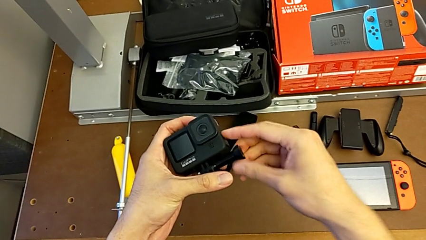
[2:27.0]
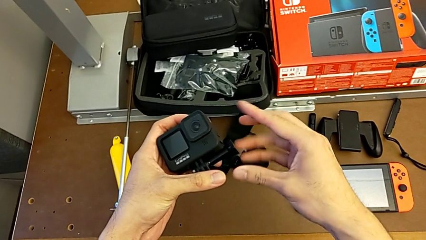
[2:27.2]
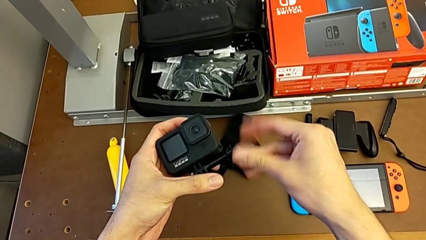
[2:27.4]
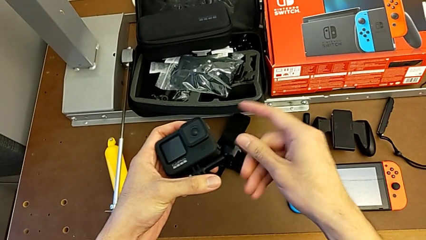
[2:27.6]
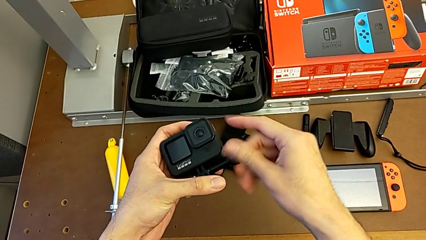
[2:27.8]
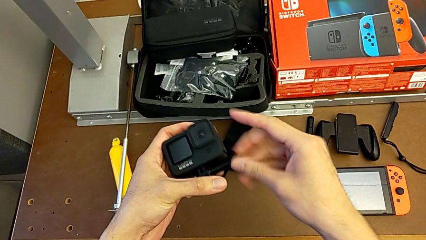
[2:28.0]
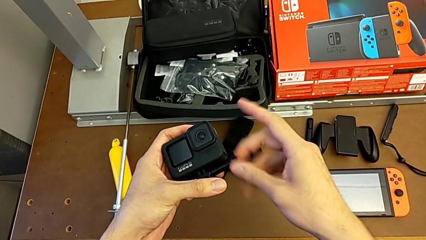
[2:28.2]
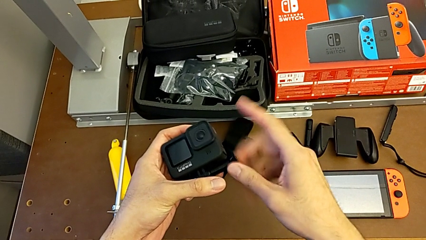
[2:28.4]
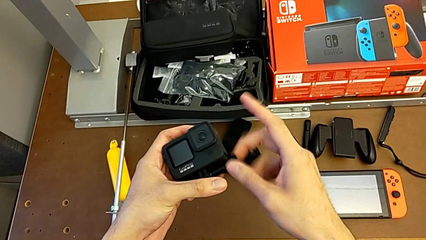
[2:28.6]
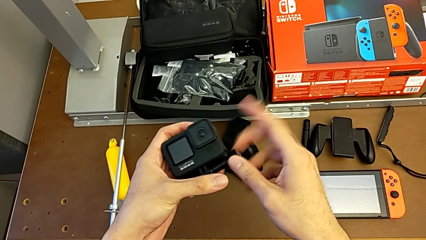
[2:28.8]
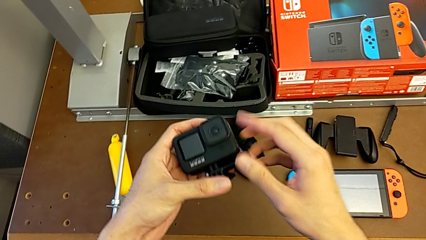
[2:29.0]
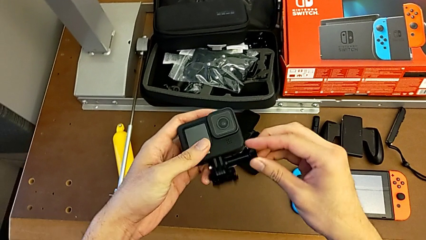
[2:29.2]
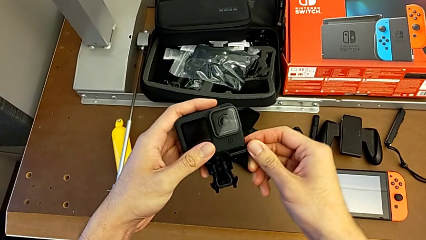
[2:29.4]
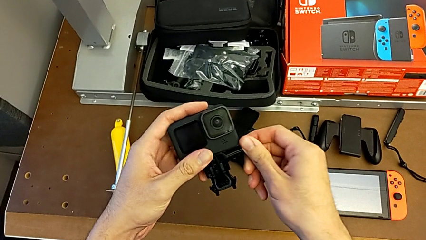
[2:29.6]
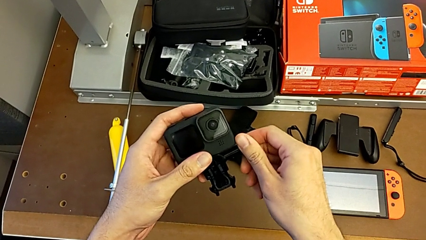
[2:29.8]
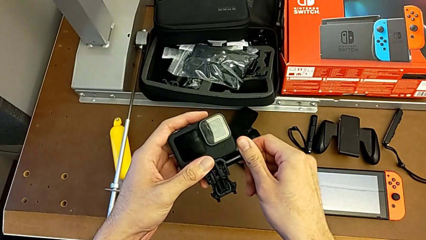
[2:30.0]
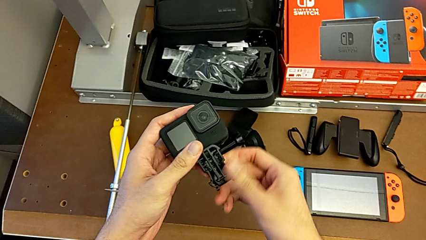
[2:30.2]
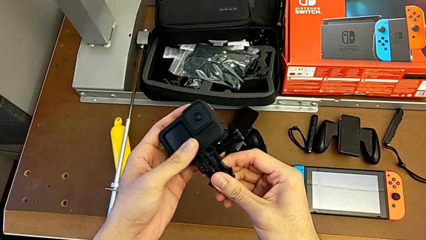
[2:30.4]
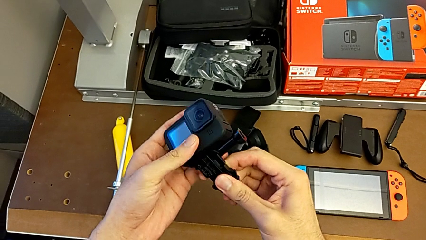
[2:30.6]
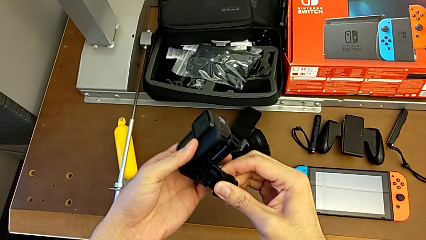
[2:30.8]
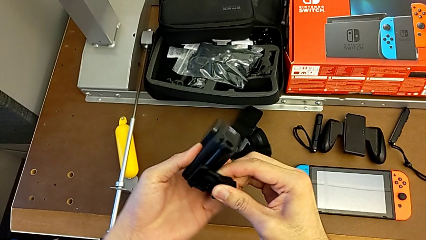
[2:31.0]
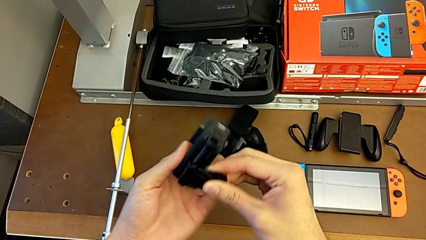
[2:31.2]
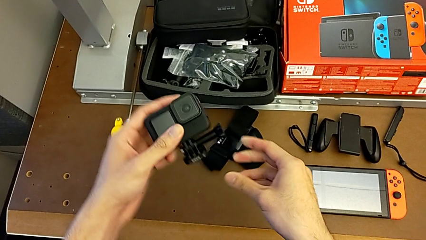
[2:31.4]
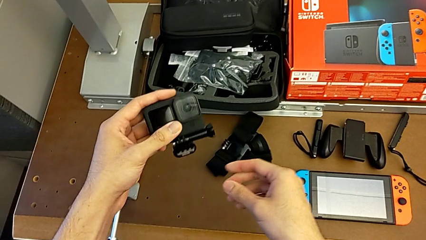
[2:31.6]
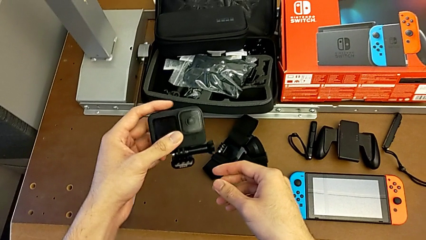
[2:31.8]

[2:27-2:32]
The camera wearer is assembling the strap onto the GoPro. They keep screwing the screw.

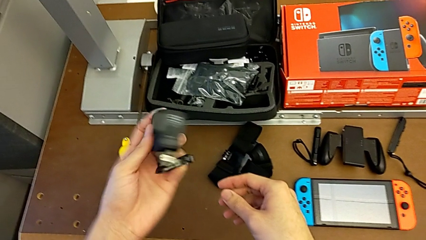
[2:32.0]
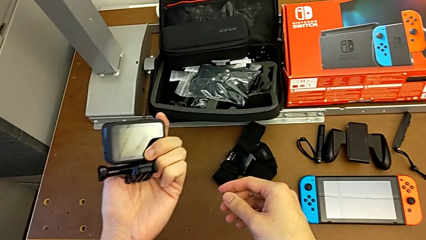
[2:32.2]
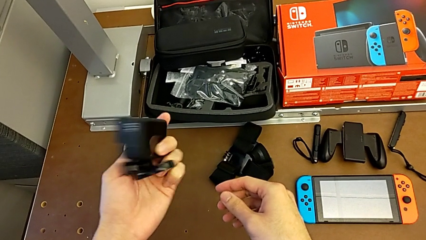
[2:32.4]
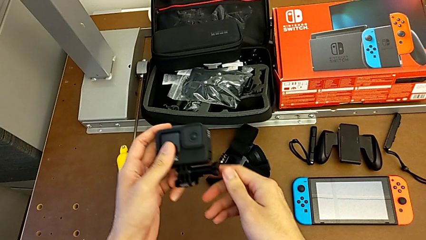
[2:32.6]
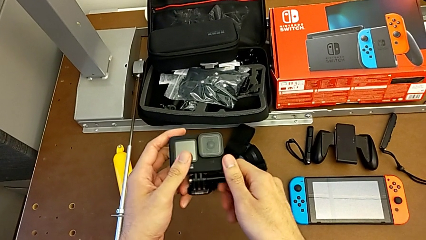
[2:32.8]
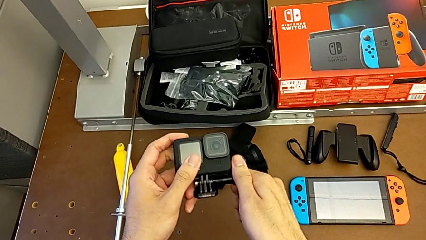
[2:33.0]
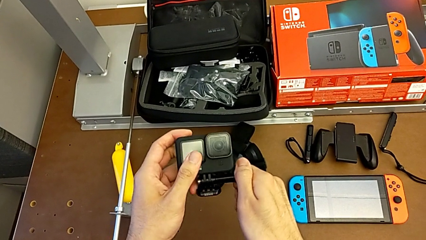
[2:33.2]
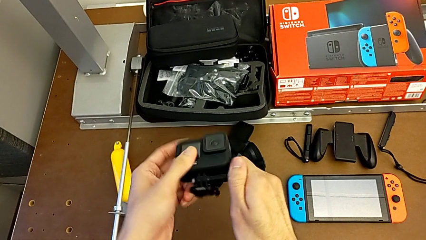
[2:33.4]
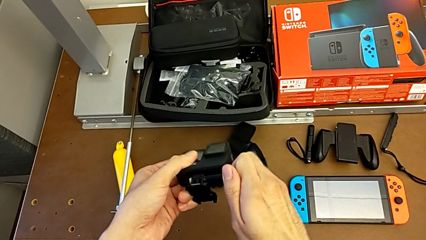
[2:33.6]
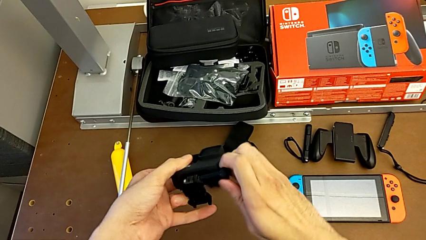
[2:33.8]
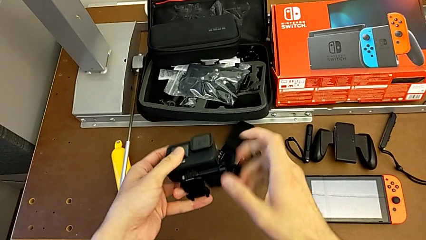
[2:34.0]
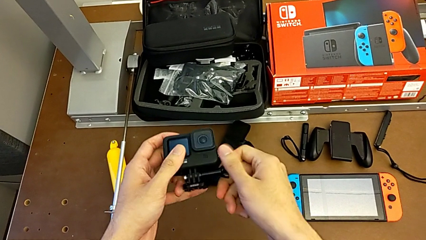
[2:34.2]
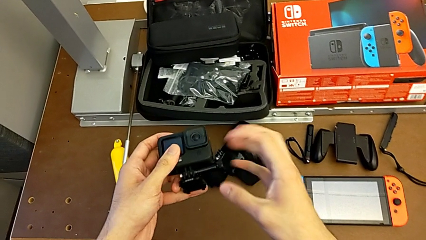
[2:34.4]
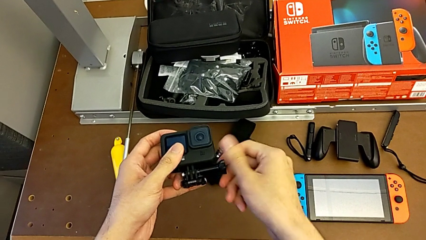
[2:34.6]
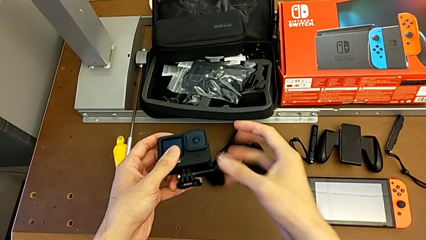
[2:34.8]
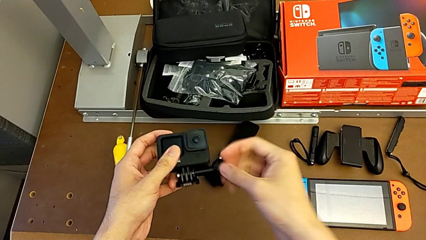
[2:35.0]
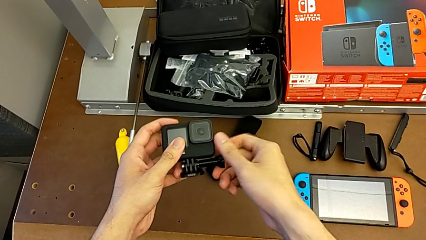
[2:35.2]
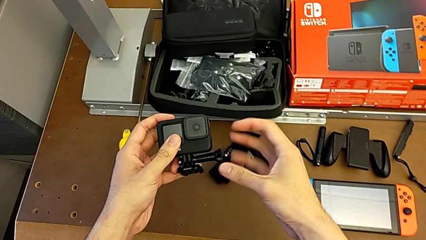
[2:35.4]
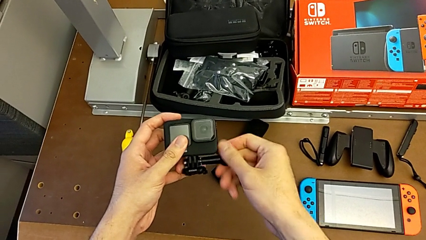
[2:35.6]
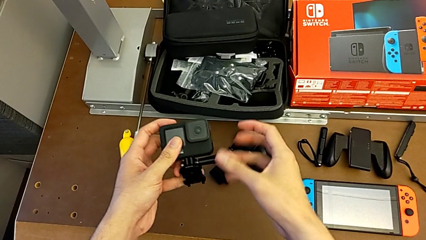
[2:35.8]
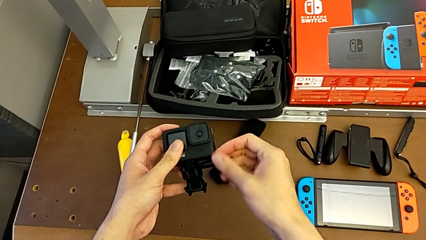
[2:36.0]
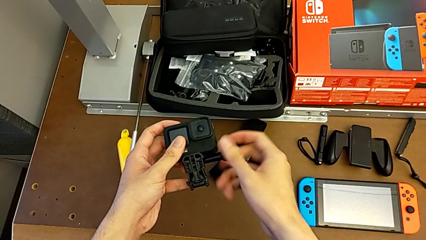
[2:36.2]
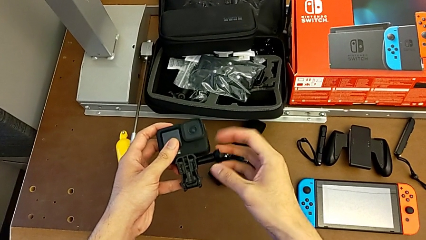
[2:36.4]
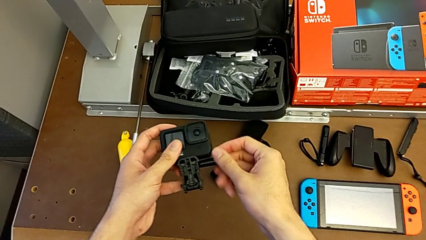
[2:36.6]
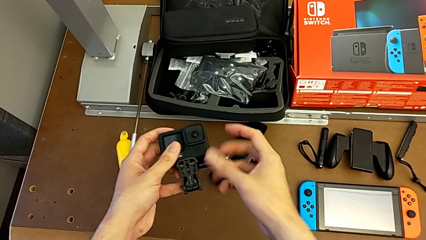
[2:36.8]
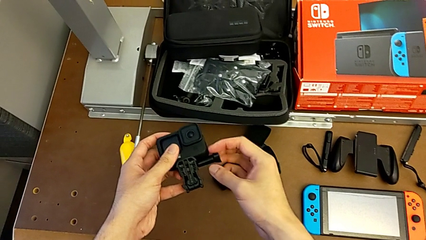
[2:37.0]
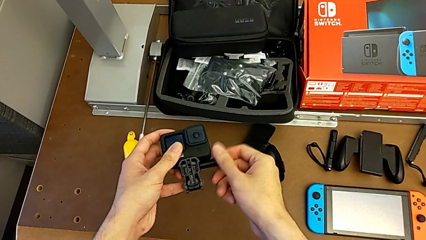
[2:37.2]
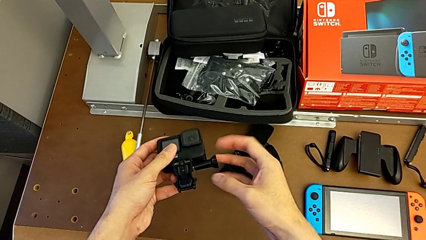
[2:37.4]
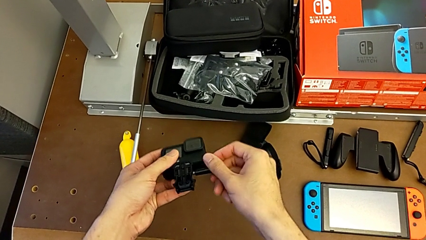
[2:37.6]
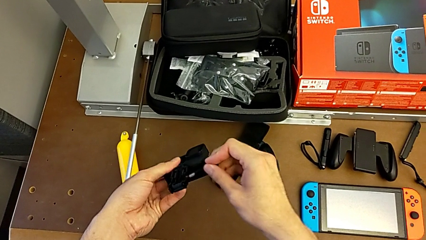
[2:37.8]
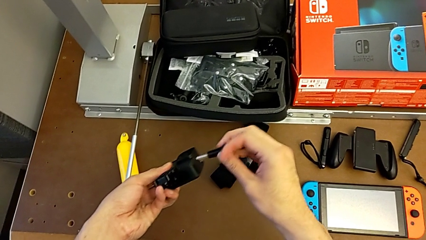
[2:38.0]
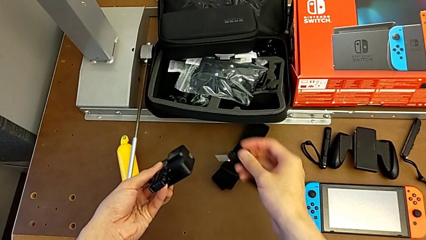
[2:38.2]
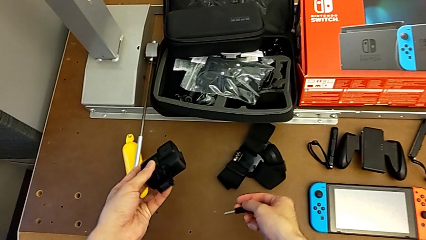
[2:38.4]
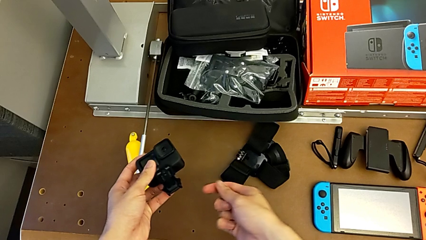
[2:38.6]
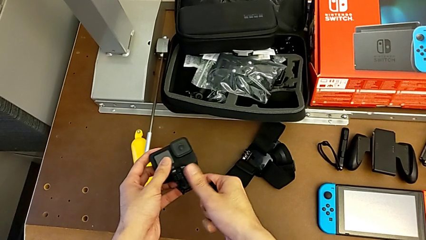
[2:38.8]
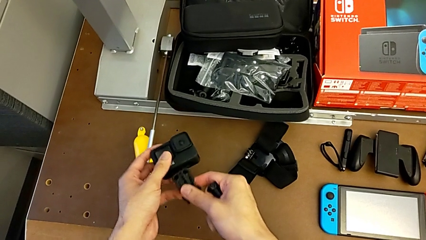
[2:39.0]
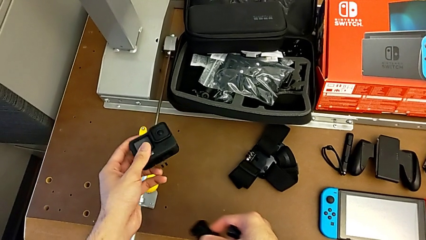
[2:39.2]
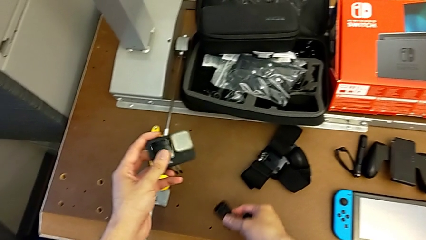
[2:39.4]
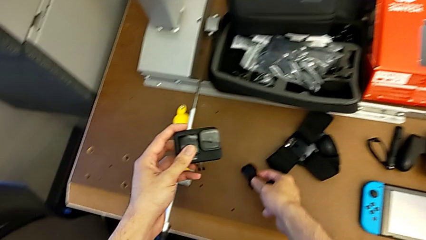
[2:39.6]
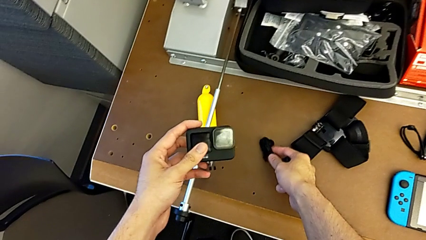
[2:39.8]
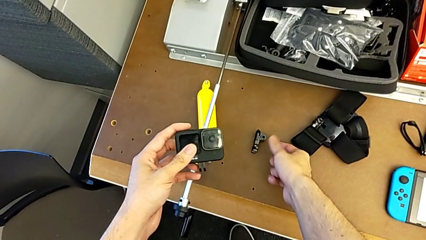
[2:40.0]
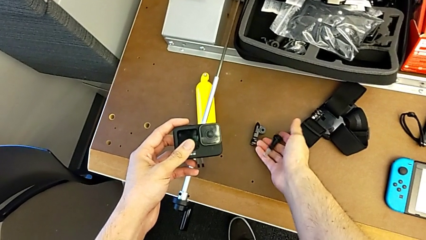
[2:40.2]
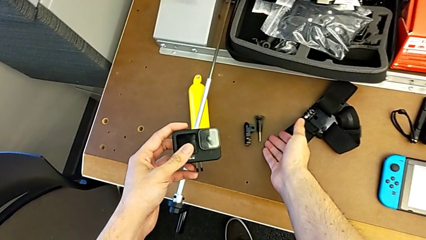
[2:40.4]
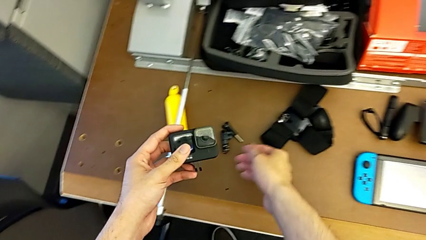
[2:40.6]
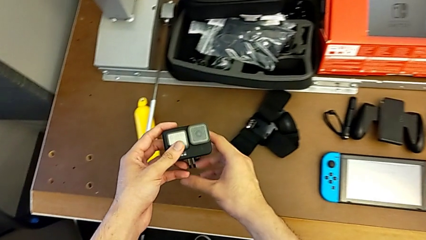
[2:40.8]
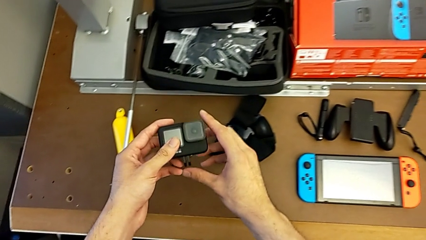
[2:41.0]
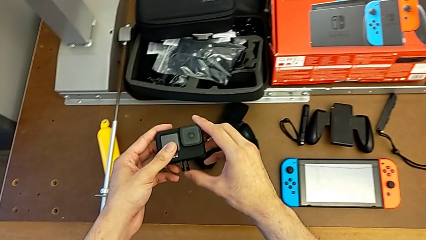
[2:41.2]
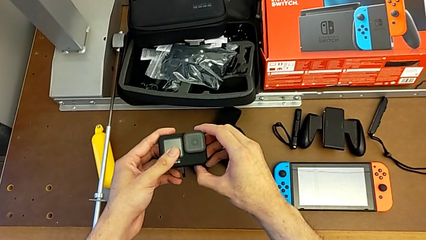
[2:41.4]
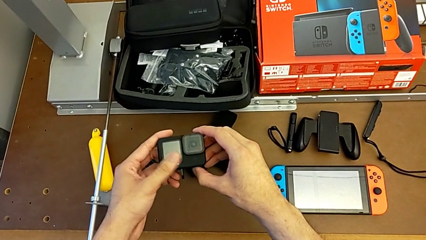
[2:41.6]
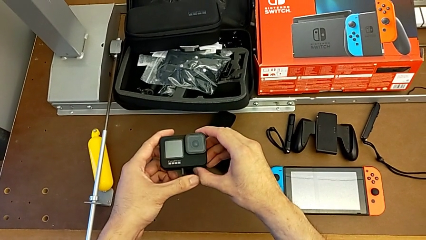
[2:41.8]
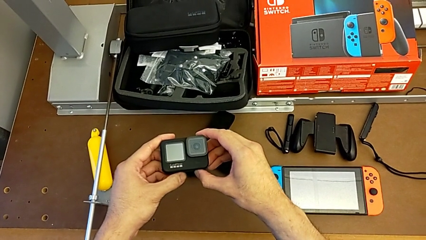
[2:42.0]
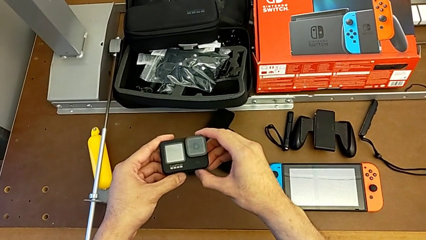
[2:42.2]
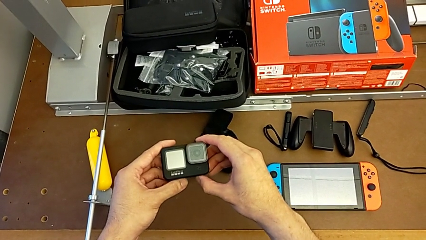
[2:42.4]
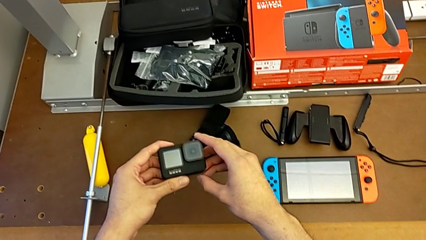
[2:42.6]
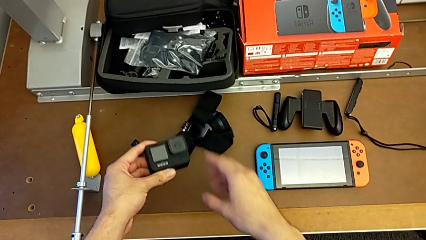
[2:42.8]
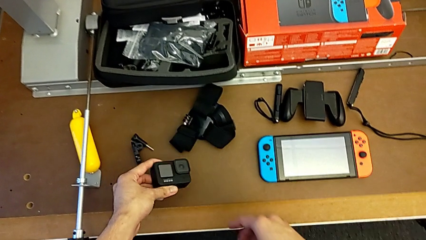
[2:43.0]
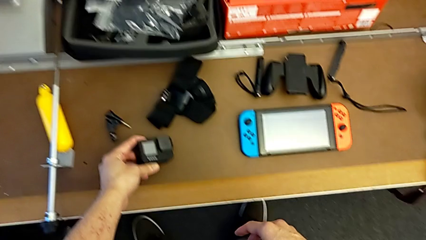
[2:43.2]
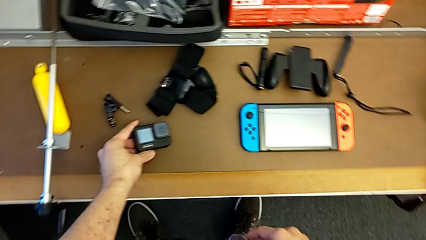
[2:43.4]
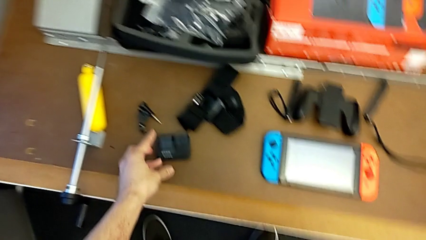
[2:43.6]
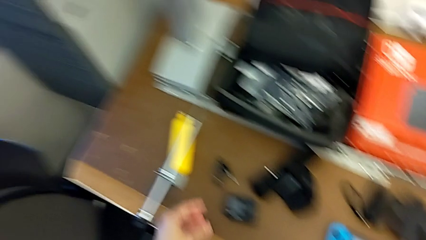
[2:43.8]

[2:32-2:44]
The camera wearer disassembles the strap off the GoPro. They unscrew the screw, withdraw the mounting peg and close the mounting peg.
